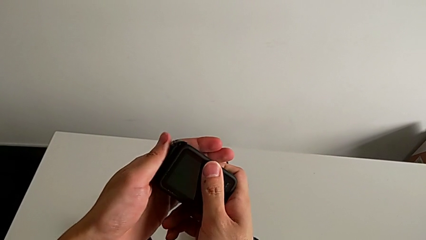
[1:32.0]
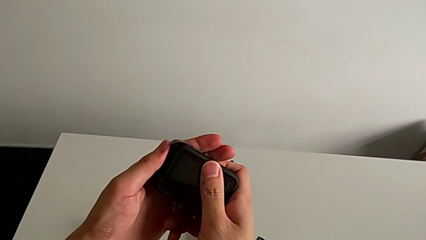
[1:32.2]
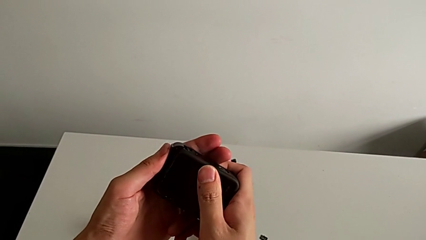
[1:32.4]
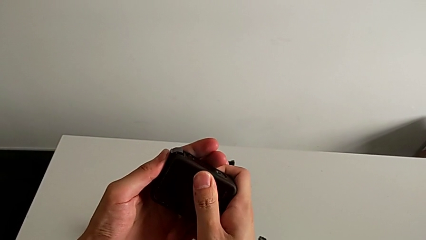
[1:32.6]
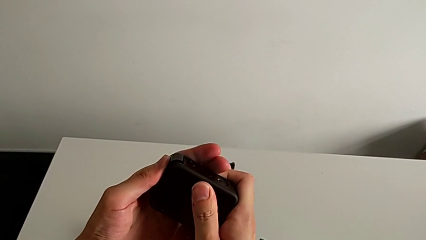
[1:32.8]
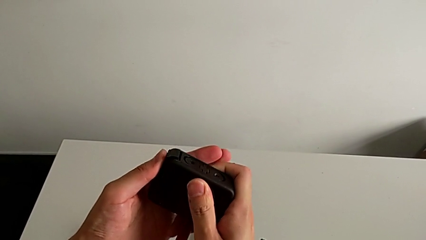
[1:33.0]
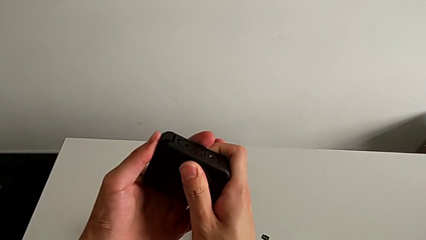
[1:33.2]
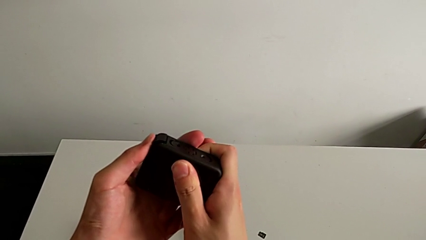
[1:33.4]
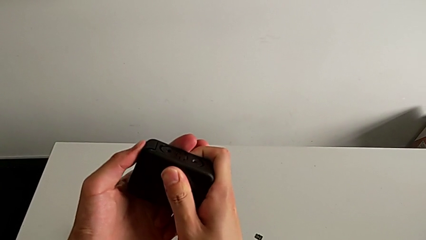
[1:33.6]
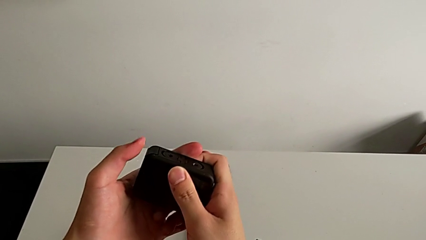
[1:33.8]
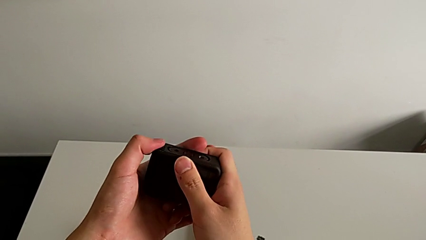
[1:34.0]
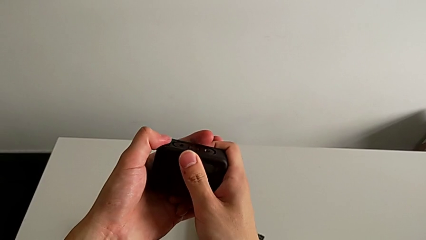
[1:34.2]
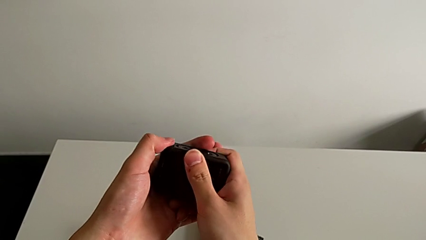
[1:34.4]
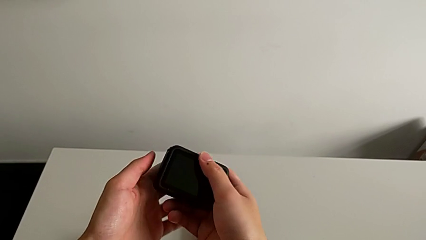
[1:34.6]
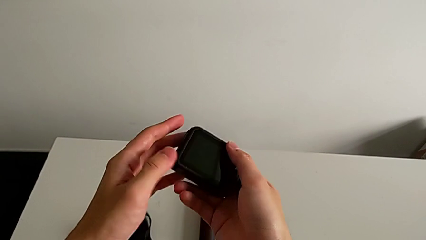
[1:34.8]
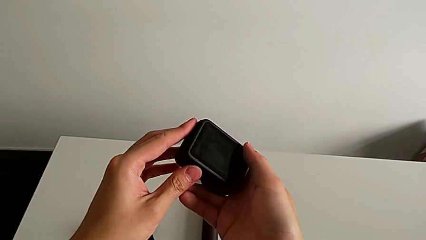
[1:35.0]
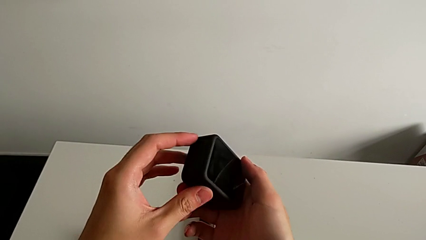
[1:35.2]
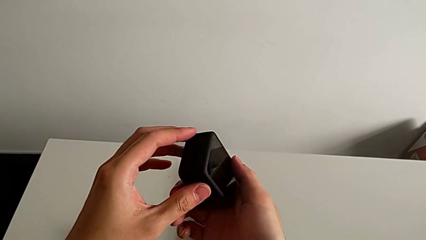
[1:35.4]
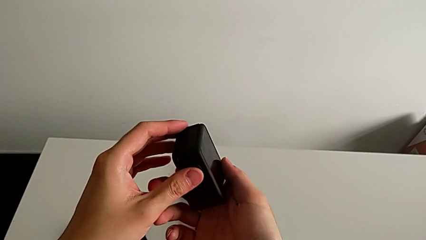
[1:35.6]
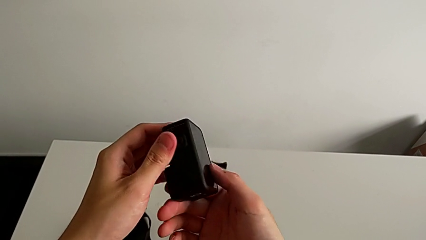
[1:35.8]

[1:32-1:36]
The camera wearer is changing the battery for the GoPro. They close the battery door.

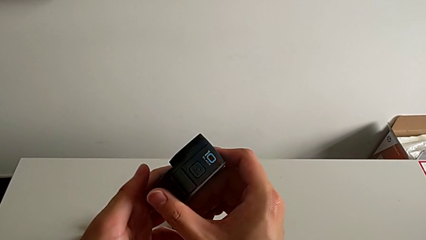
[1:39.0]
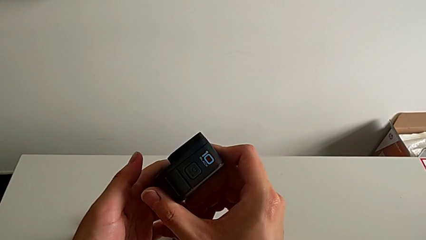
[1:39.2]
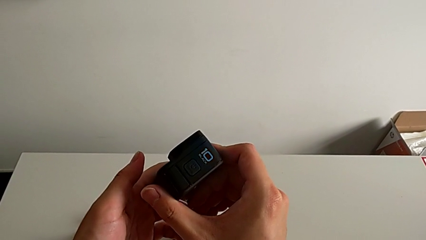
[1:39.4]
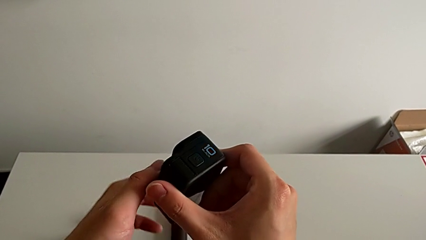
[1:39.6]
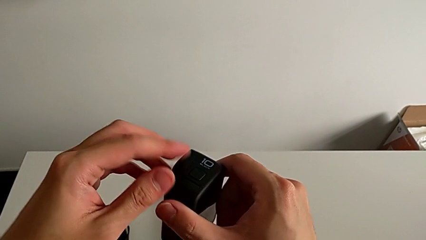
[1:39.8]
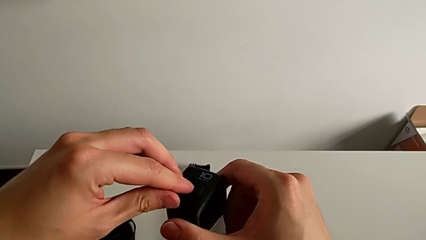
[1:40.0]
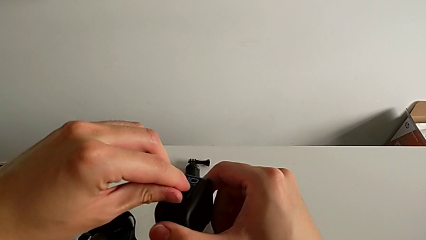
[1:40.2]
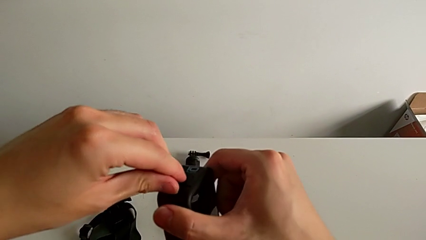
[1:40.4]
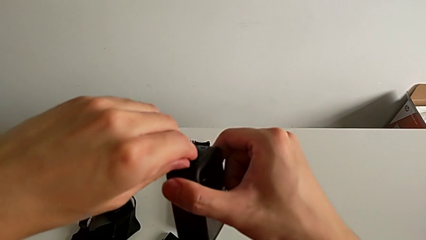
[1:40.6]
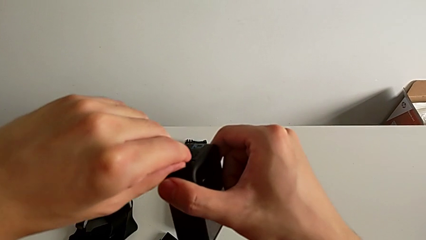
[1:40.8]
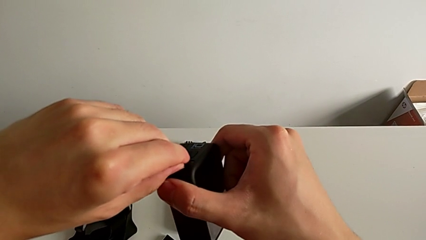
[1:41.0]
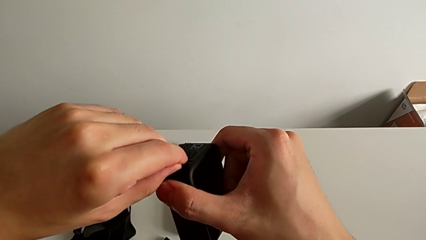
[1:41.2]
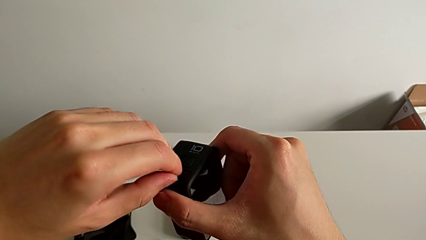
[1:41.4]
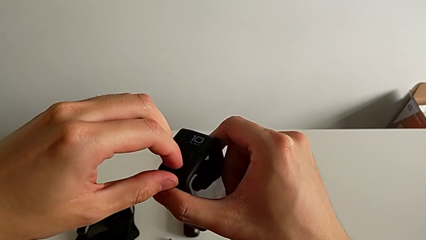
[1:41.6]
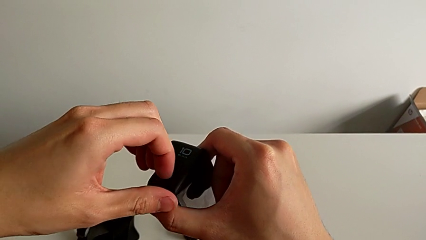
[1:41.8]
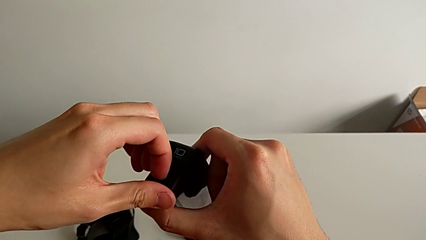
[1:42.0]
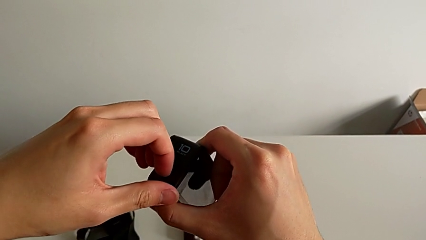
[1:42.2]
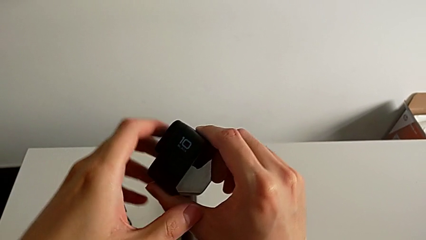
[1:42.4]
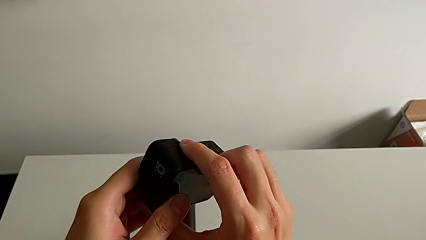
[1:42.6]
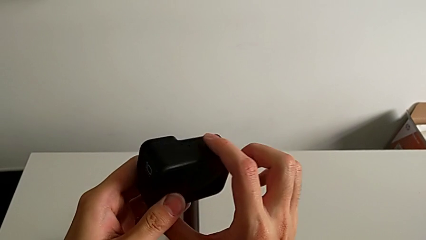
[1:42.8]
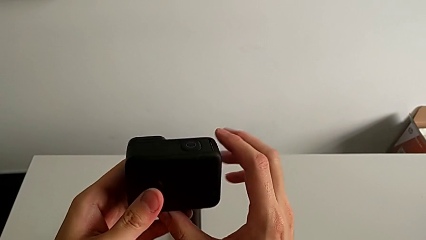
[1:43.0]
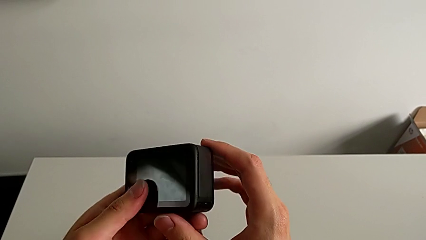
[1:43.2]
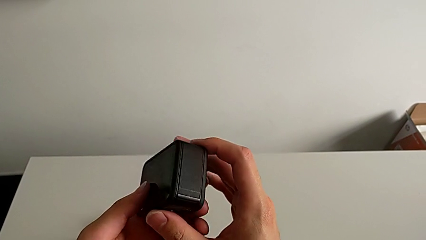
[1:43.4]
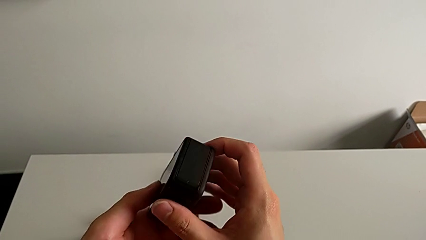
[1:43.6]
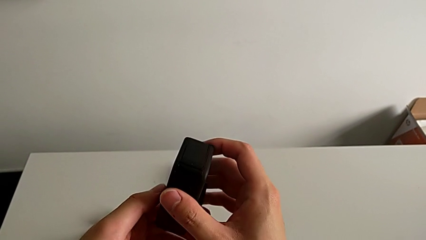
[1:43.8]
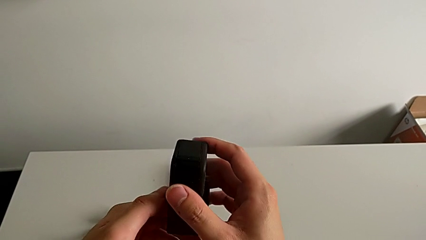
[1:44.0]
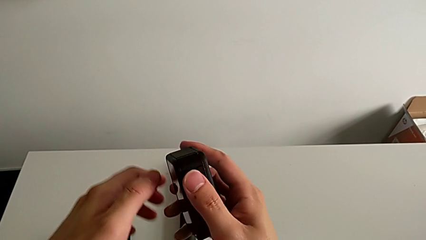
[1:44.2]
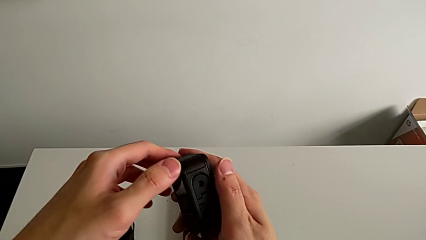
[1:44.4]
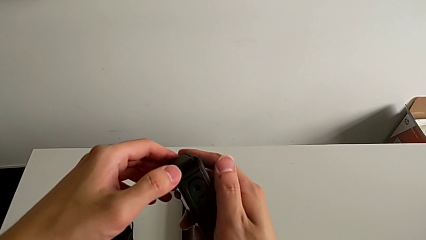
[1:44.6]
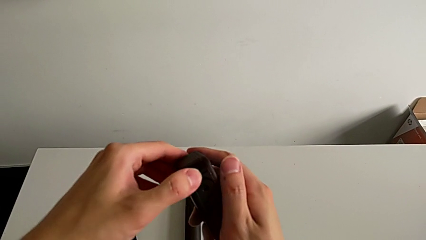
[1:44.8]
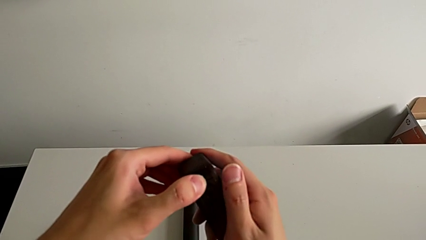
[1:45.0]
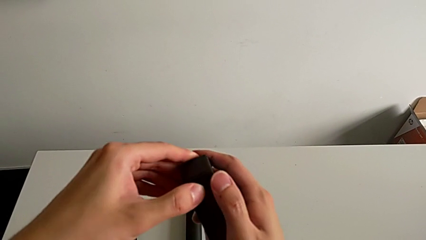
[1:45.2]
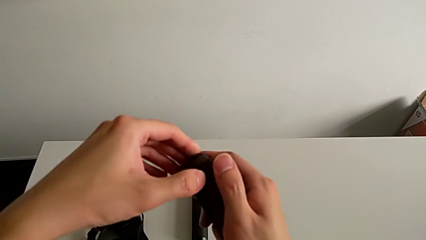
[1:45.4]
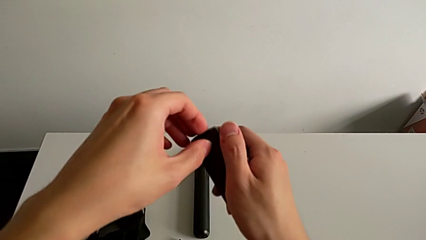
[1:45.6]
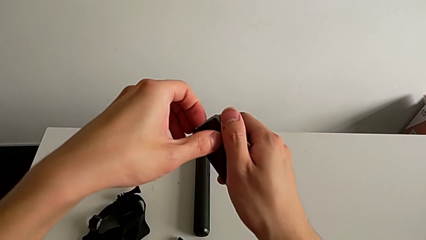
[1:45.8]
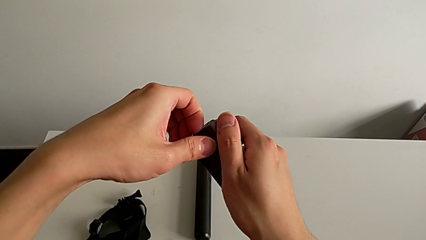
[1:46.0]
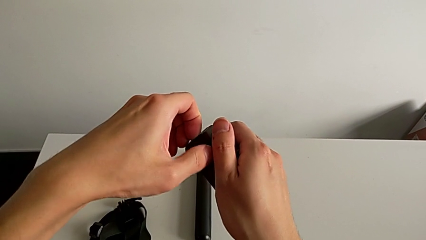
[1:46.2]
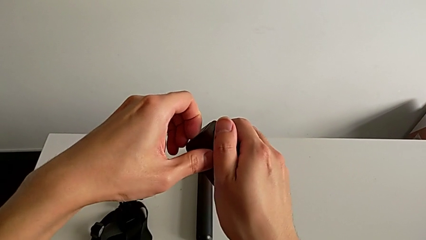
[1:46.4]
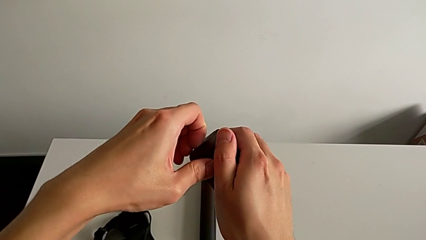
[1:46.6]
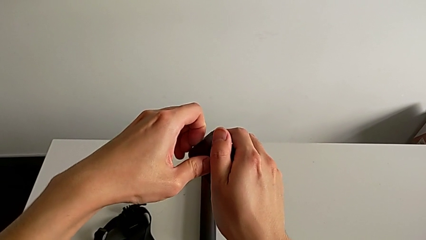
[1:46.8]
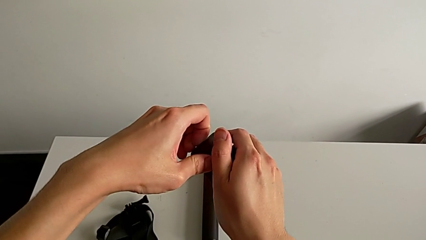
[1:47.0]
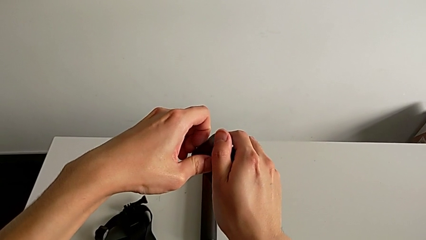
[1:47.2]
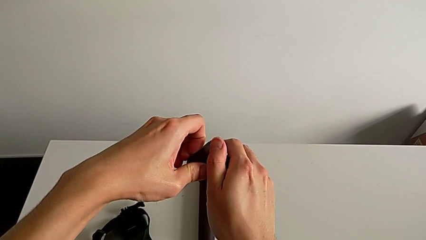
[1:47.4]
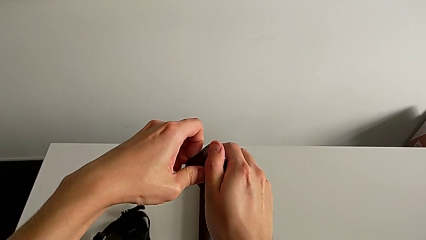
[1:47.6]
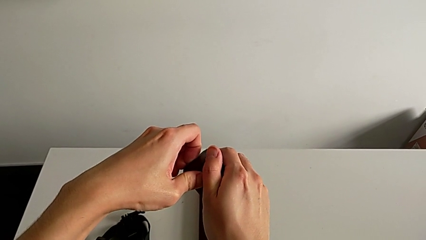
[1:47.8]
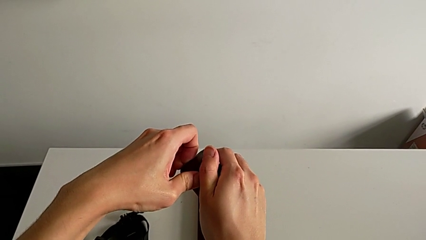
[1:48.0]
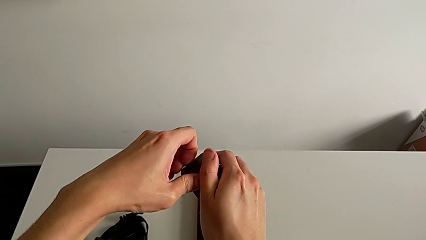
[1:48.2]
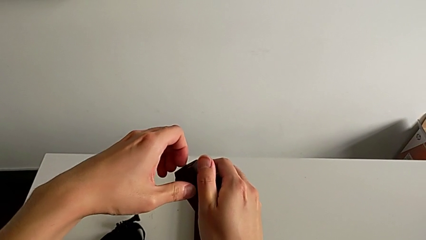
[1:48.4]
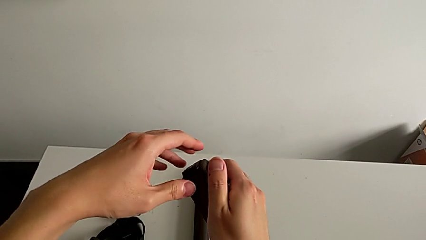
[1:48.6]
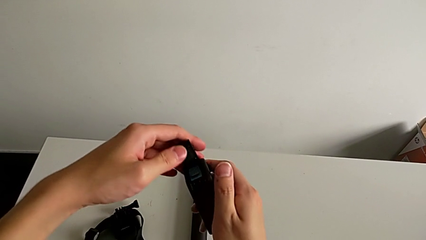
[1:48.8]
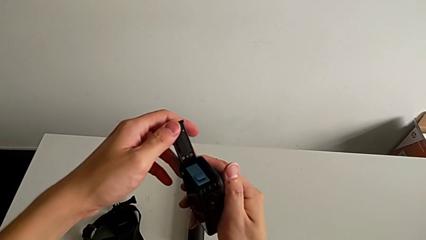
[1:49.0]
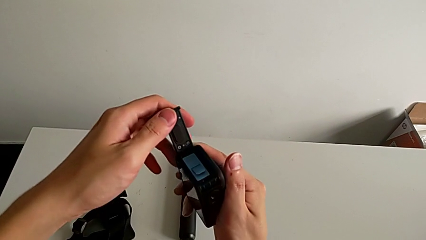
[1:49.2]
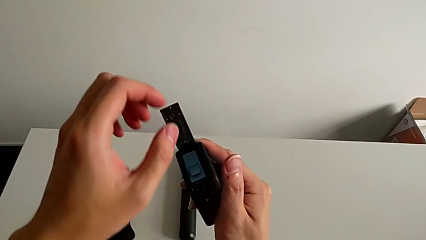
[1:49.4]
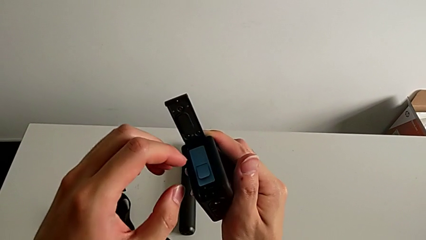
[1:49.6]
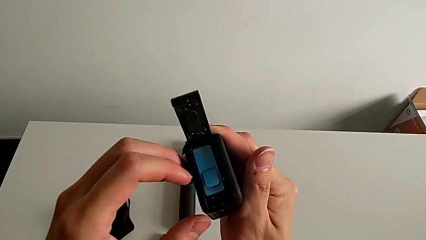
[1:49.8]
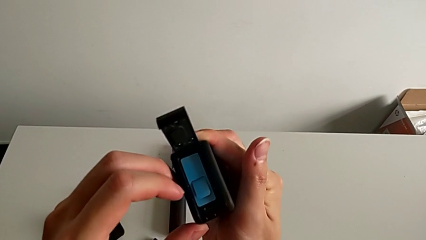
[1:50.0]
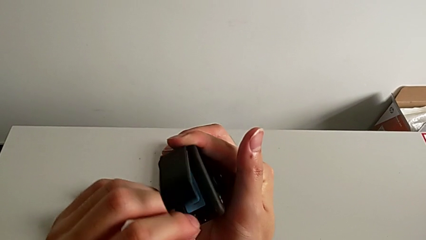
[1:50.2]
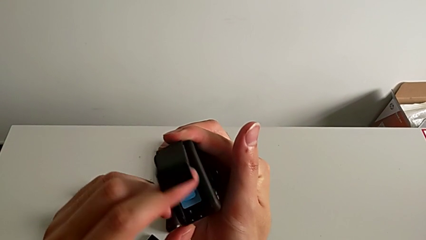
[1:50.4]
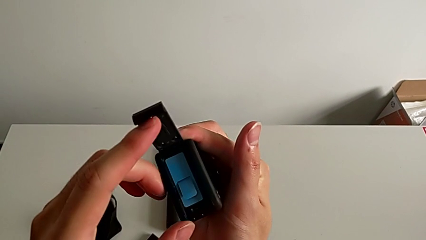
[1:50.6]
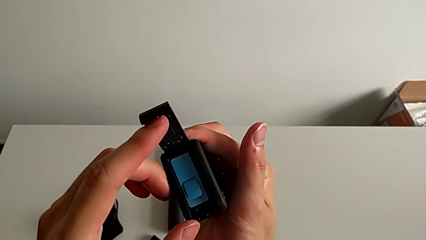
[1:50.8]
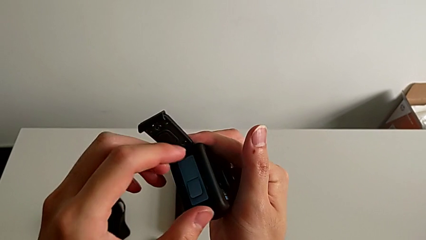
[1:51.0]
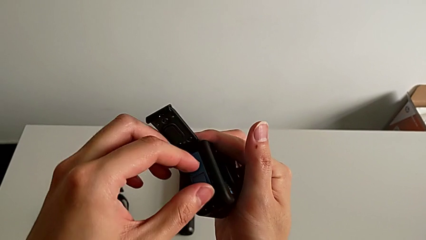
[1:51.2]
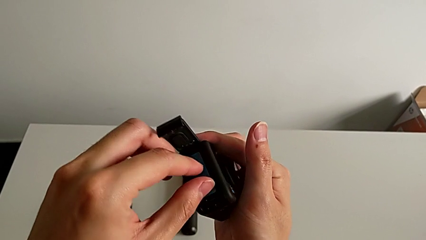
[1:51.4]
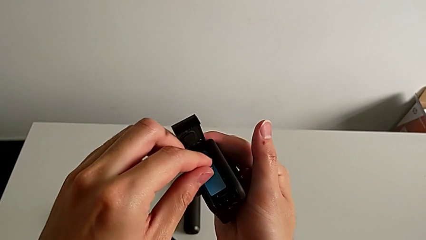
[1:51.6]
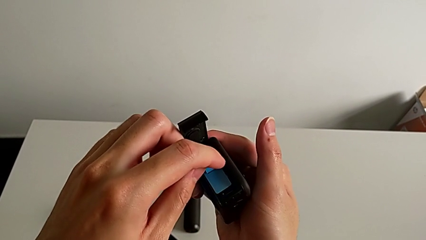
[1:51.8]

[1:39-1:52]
The camera wearer is changing the micro SD card in the GoPro. They rotate the GoPro, wrongly pull the battery door, pulling another lid, rotate the GoPro, pull the battery door and open it.
